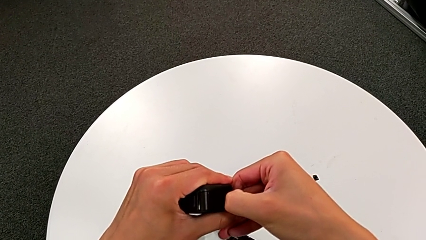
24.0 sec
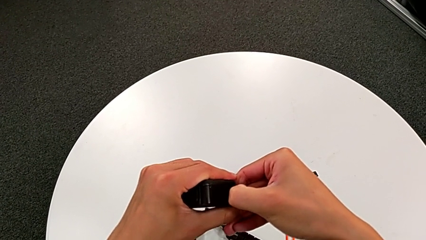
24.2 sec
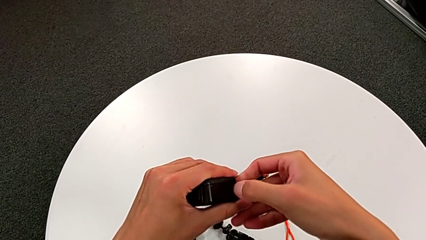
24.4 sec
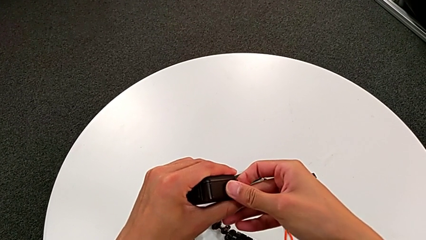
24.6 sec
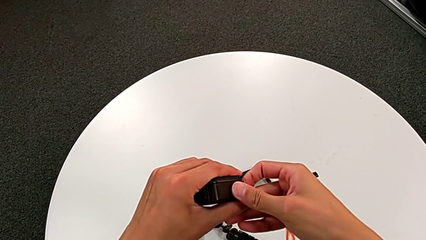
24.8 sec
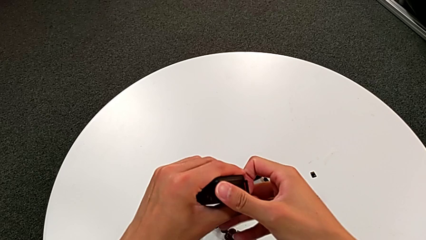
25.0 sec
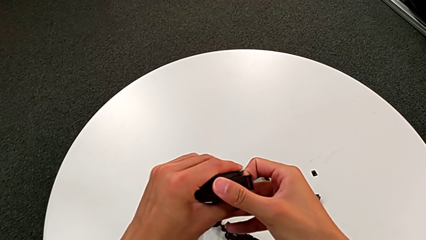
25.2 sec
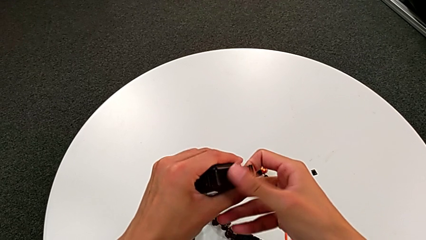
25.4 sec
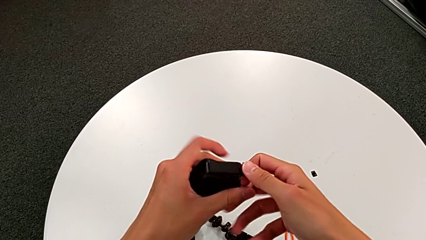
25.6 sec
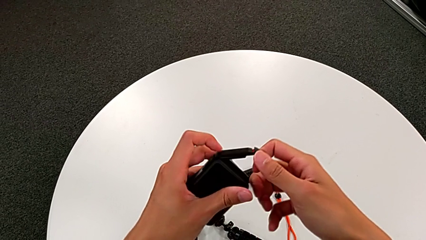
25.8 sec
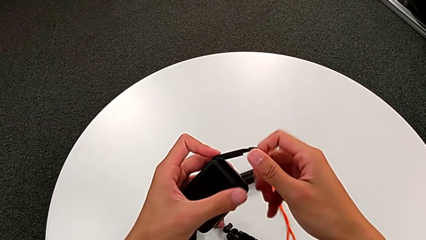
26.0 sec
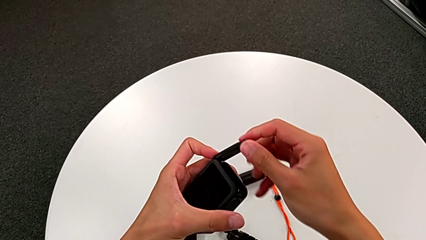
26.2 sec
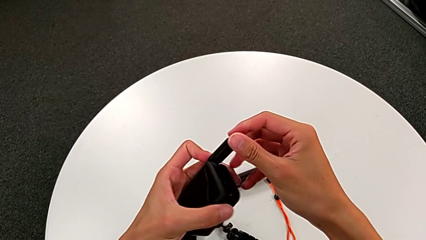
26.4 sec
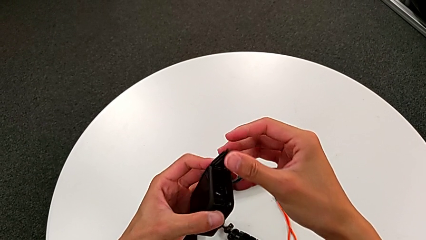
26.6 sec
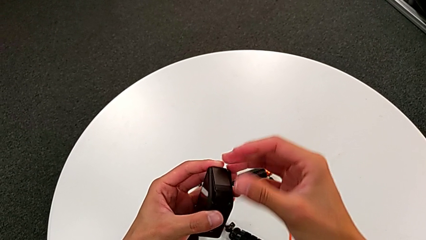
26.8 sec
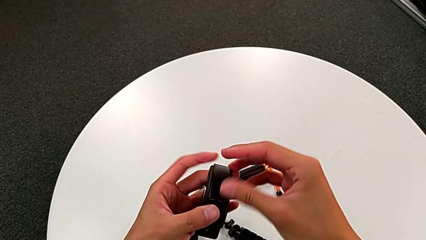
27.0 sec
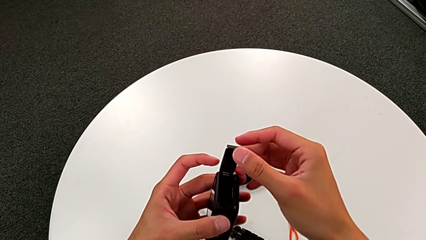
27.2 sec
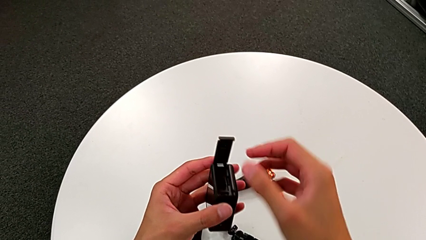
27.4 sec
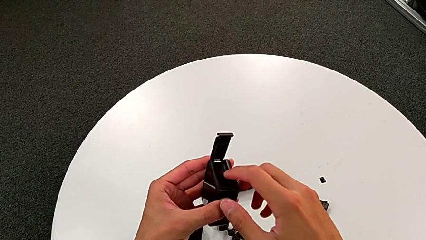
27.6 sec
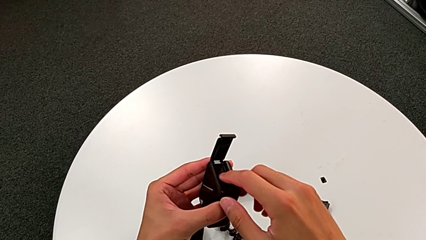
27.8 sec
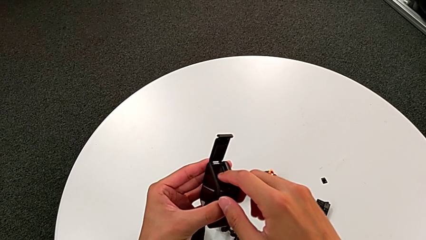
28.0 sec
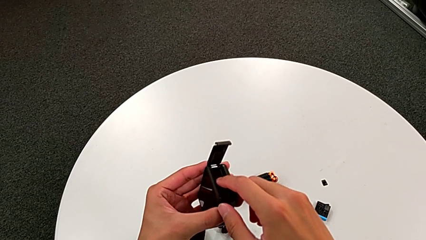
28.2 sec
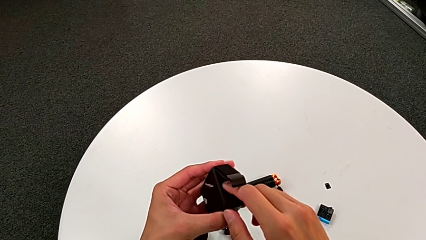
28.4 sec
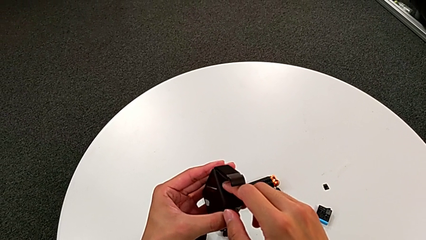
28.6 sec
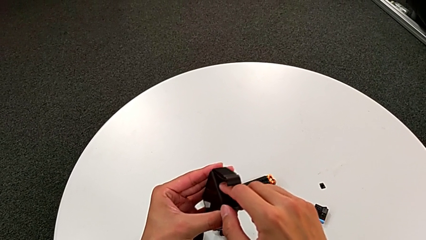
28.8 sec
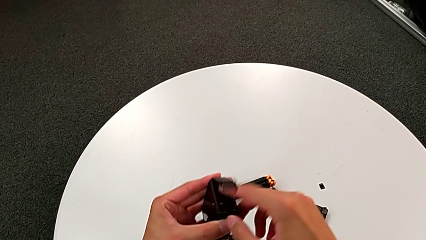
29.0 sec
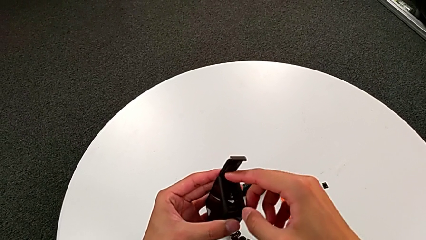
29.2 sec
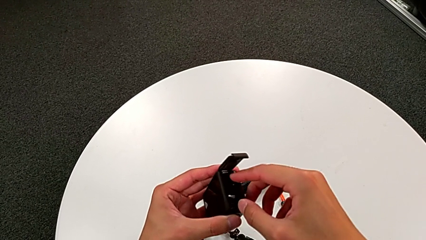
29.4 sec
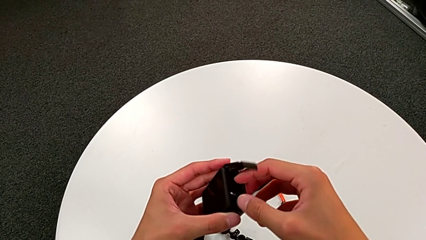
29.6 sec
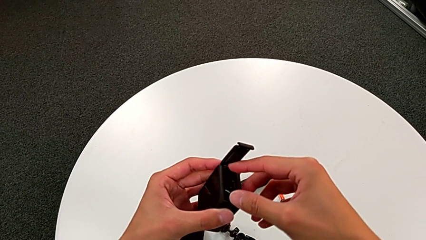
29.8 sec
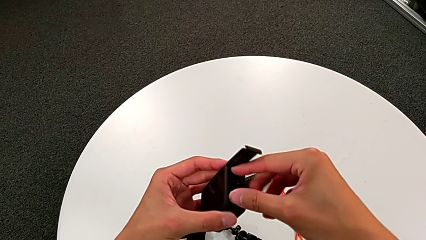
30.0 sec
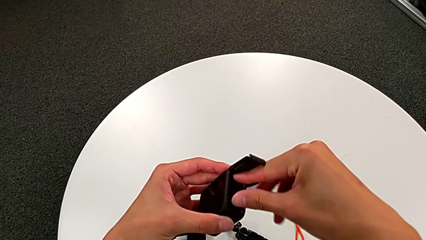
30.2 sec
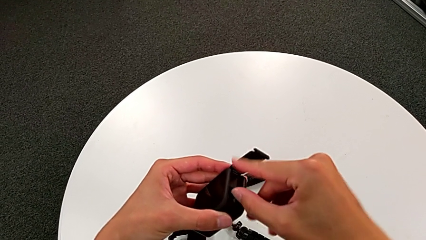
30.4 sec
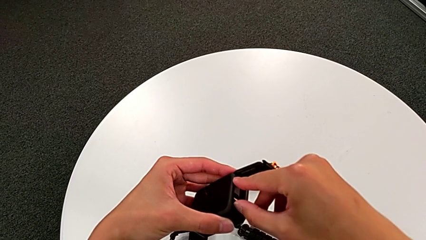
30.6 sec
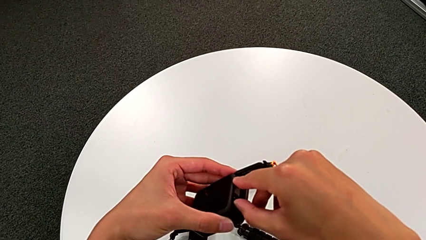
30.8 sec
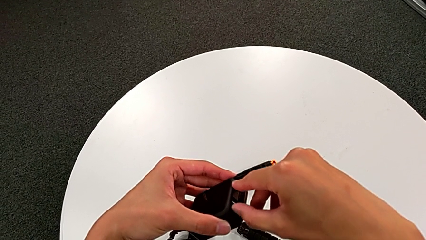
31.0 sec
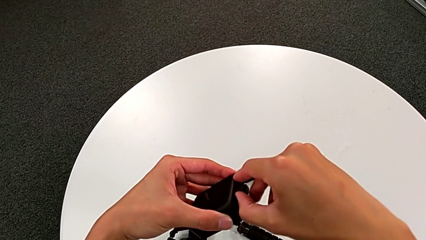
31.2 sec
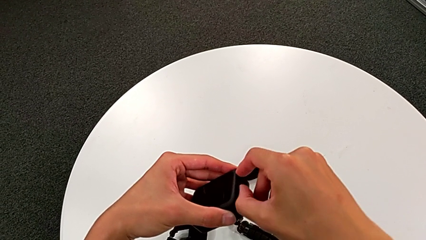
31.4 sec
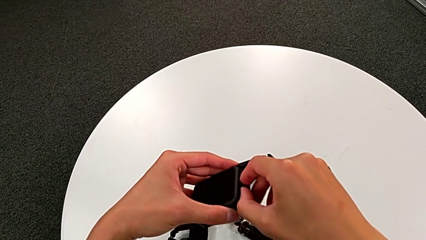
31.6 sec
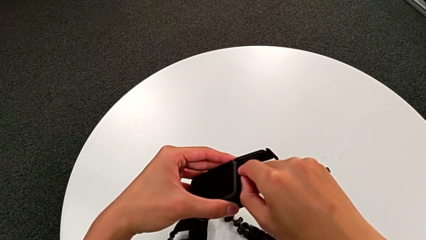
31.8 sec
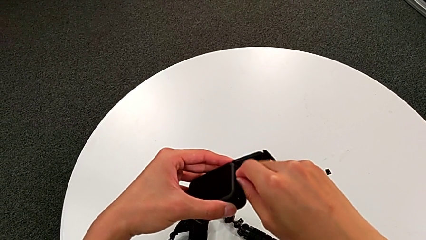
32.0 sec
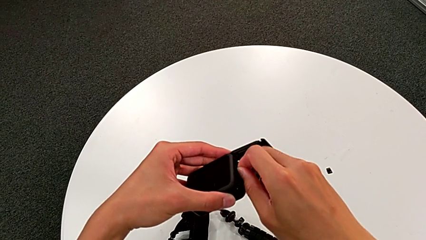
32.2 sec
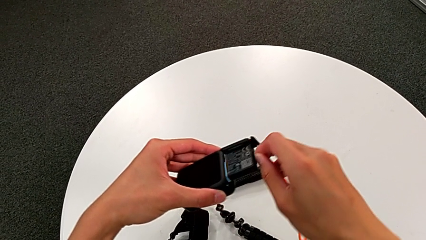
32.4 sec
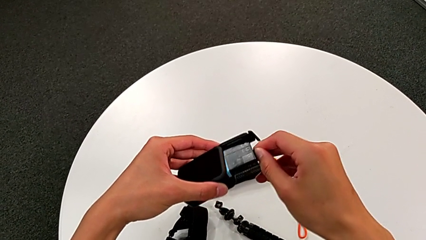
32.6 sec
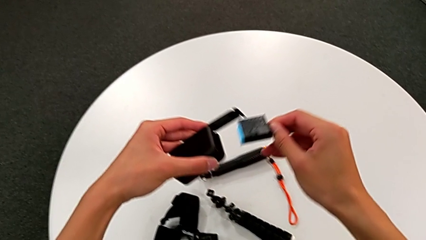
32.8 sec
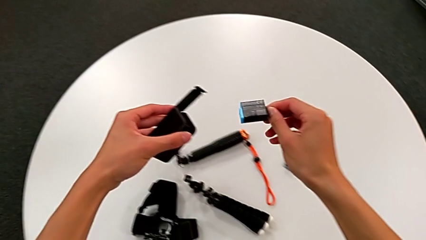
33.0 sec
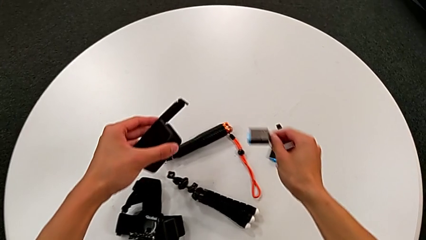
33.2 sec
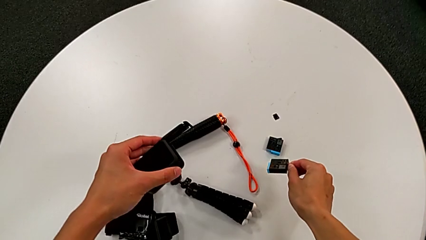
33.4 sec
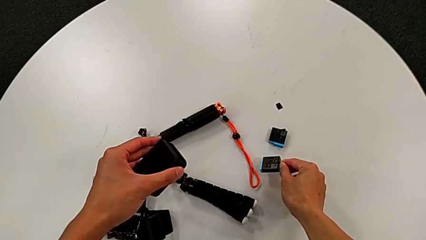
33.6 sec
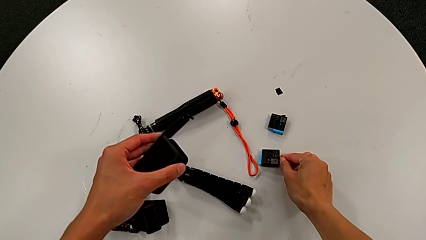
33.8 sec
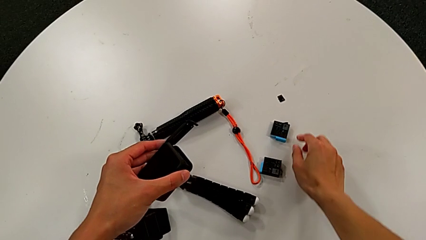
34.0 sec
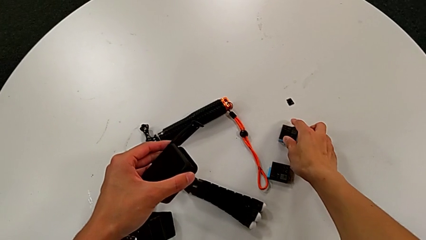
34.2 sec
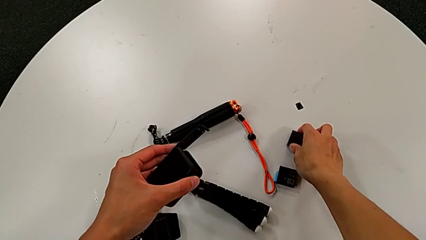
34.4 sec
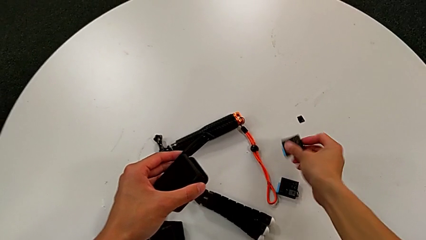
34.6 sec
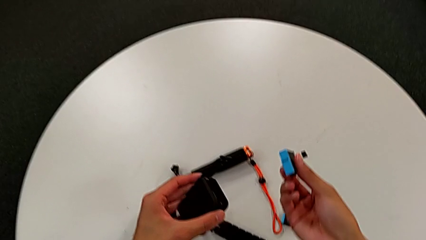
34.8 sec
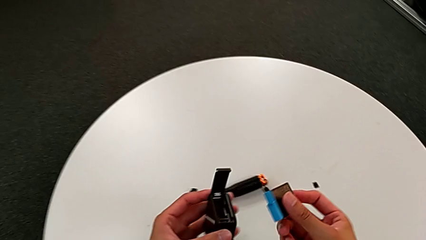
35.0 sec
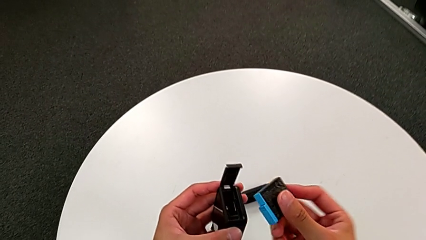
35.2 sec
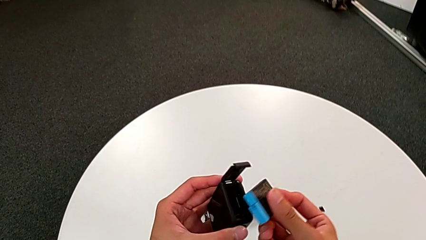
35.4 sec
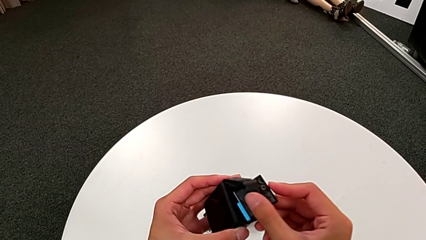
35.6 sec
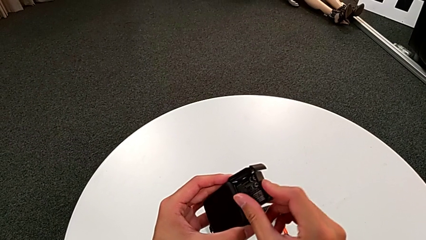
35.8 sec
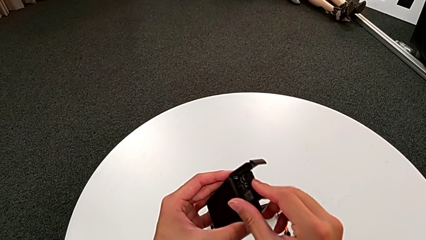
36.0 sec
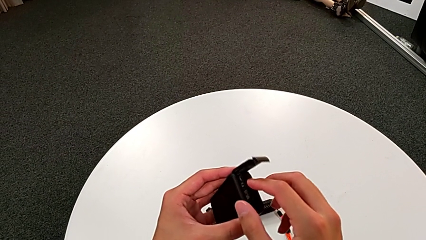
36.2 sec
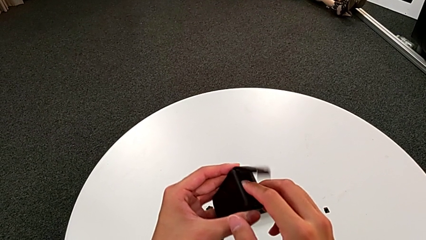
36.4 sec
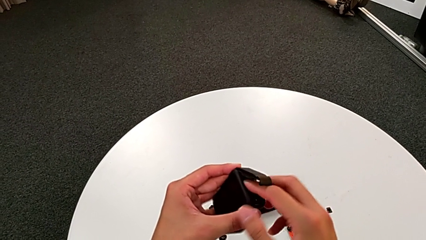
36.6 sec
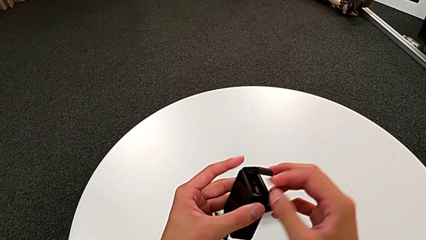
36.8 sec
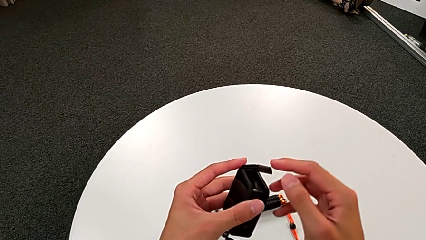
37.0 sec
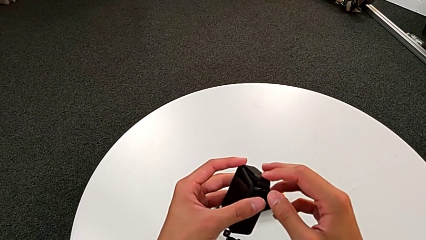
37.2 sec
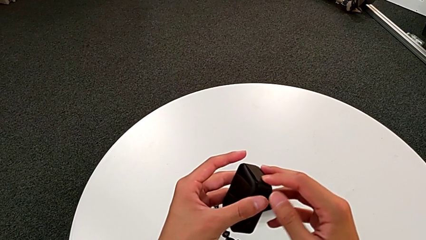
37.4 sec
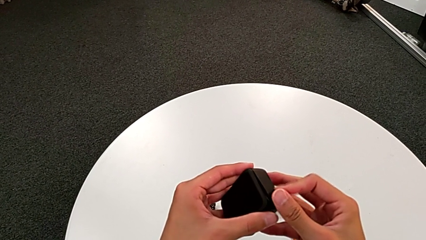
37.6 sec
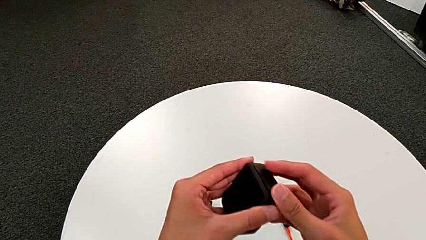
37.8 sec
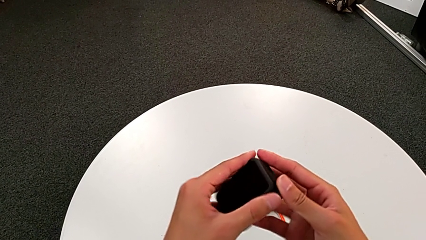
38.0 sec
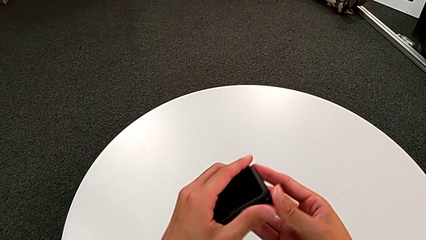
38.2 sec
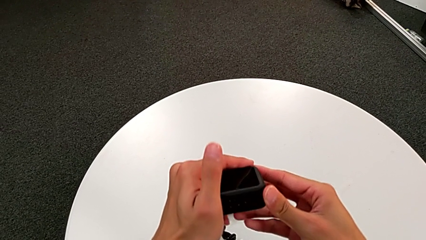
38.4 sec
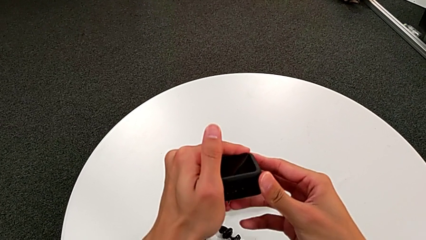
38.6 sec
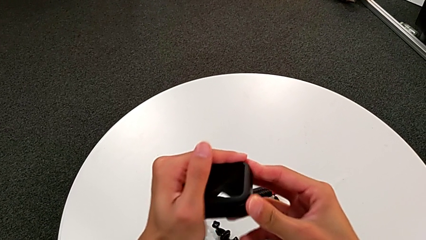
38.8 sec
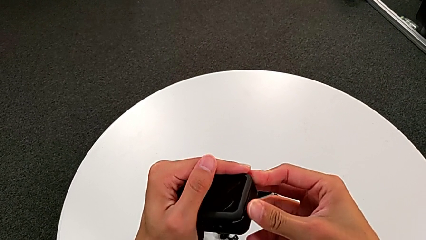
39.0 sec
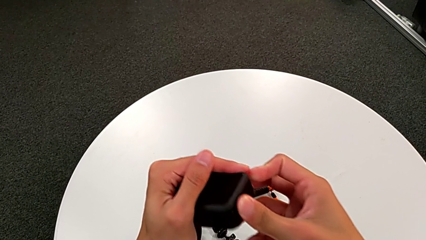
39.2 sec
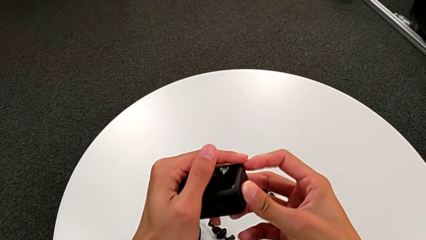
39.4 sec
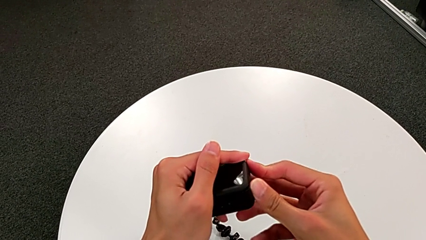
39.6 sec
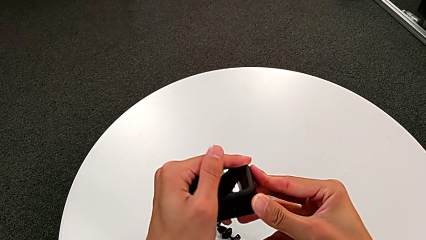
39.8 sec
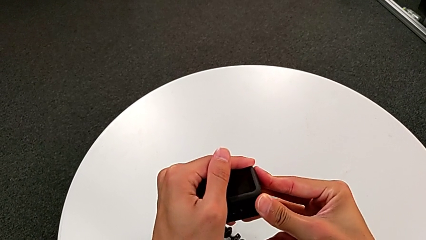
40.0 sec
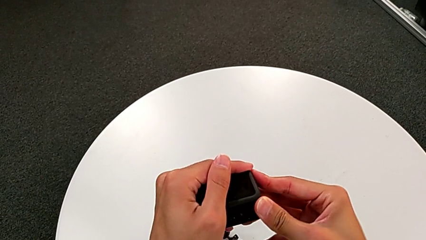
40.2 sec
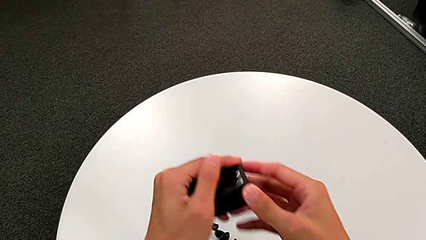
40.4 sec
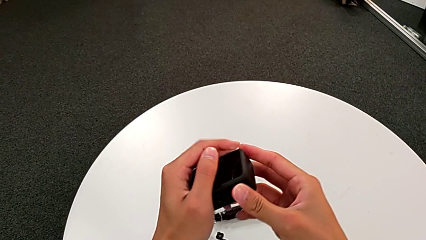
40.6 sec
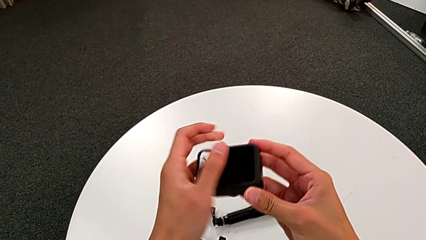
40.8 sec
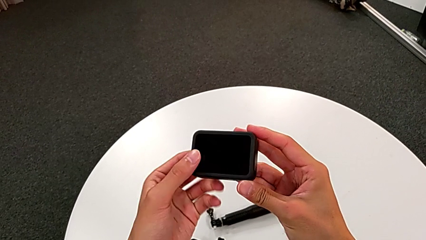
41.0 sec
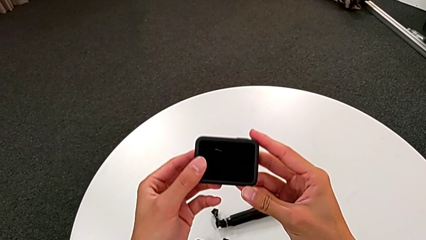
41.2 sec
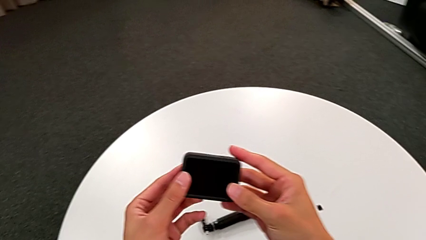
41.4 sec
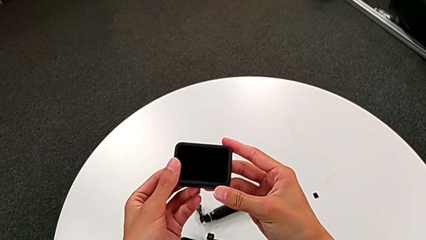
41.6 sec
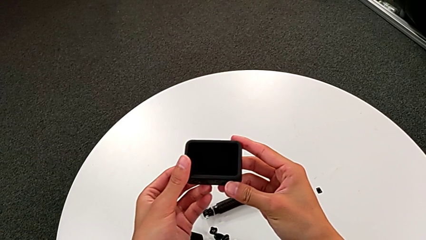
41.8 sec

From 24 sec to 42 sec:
The camera wearer is changing the battery of the GoPro. They open the right battery door, withdraw the little battery, place the little GoPro, grab the new battery, insert it and close the right battery door.
